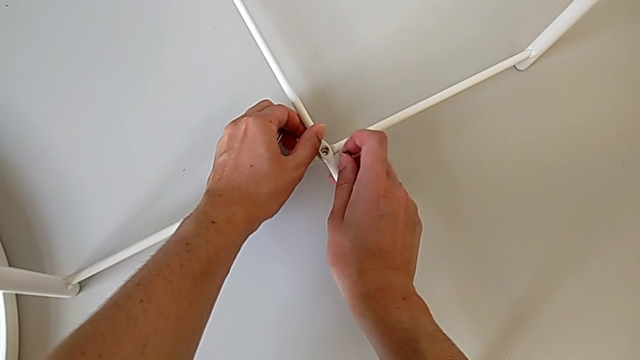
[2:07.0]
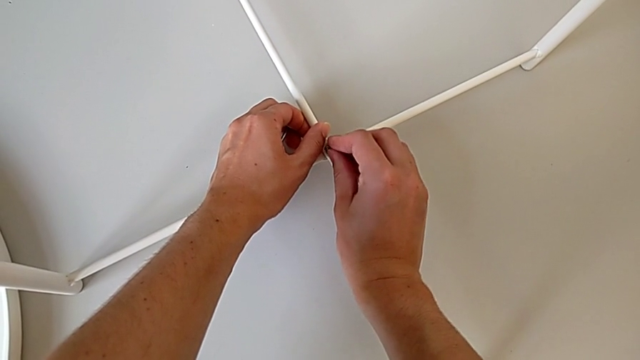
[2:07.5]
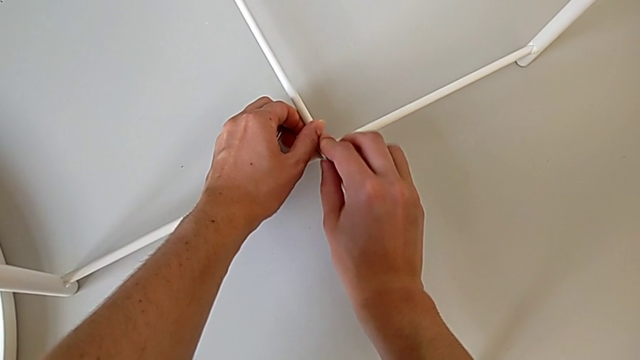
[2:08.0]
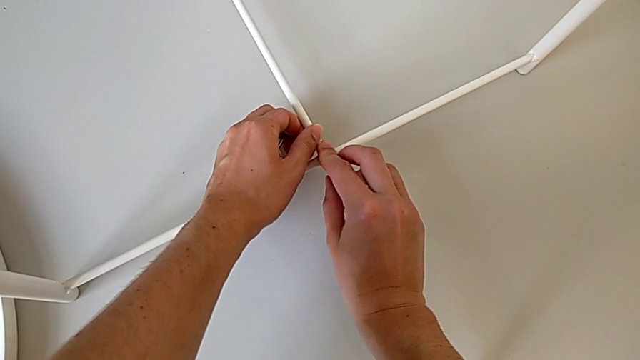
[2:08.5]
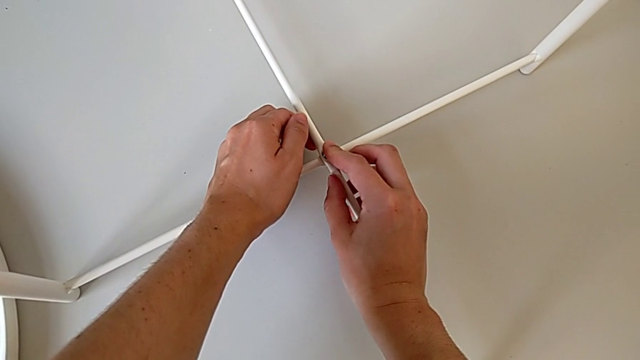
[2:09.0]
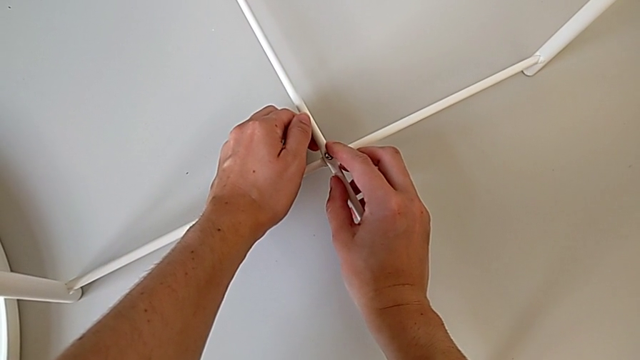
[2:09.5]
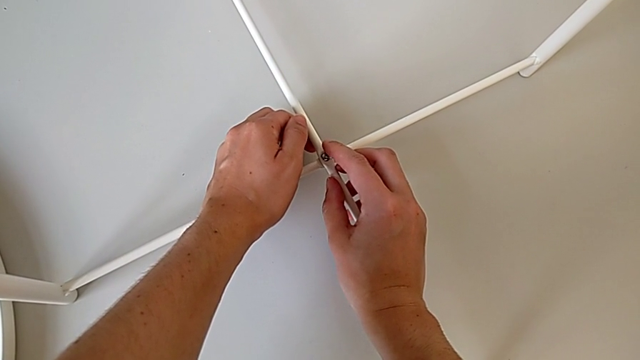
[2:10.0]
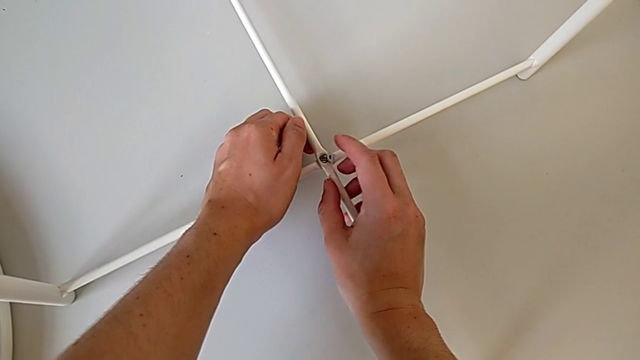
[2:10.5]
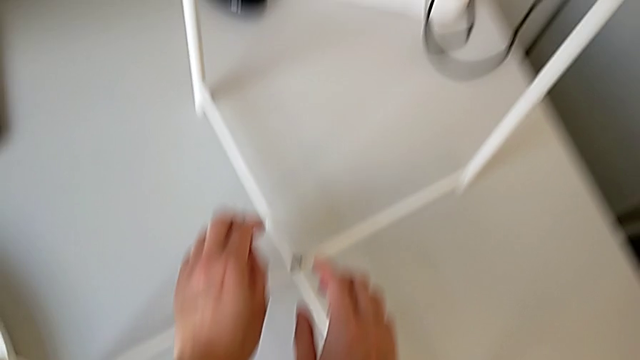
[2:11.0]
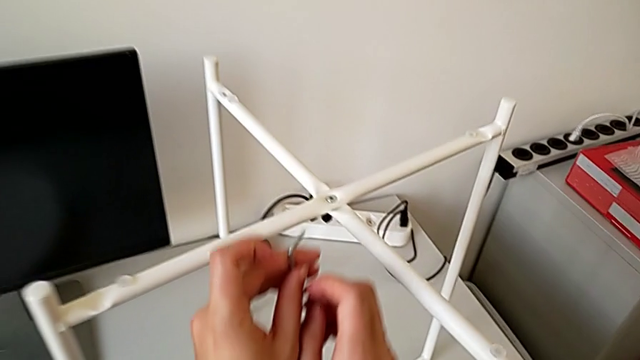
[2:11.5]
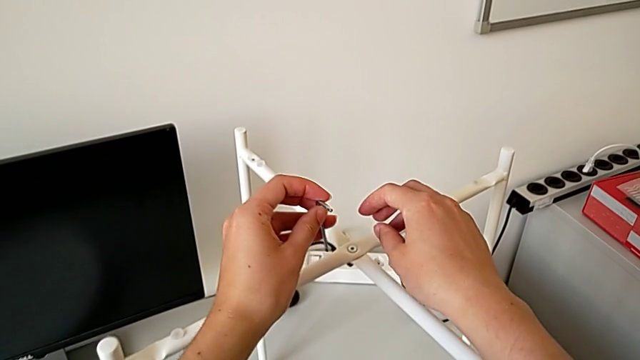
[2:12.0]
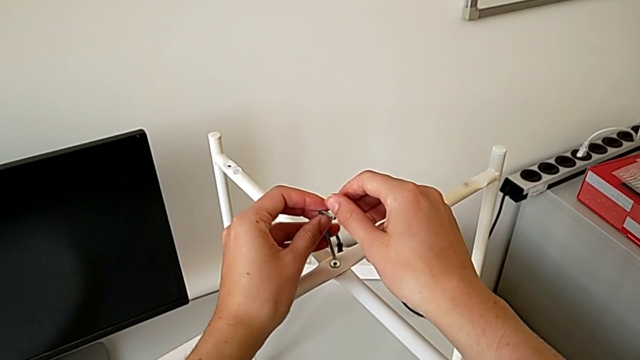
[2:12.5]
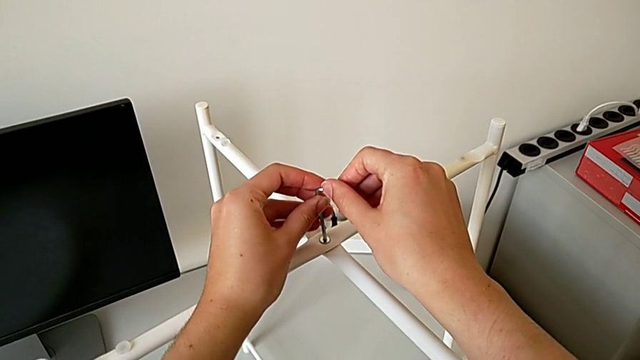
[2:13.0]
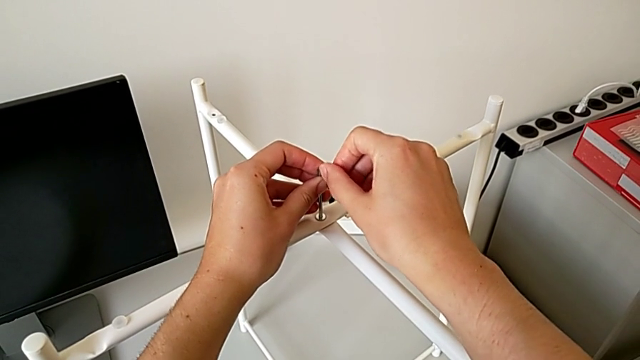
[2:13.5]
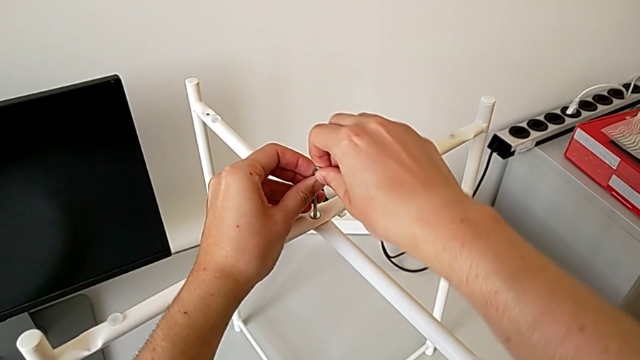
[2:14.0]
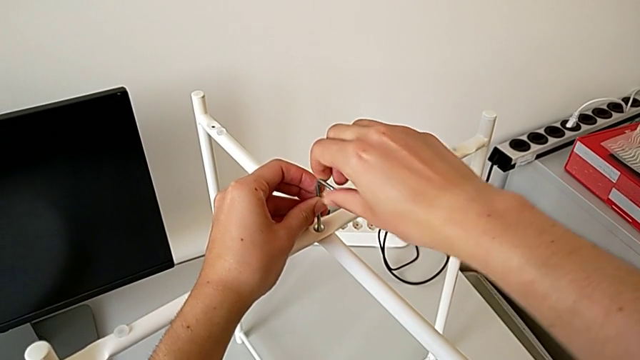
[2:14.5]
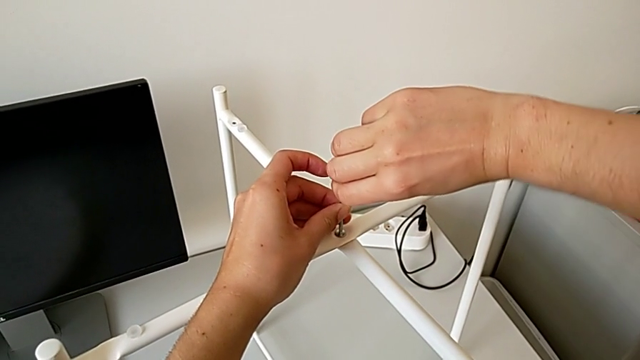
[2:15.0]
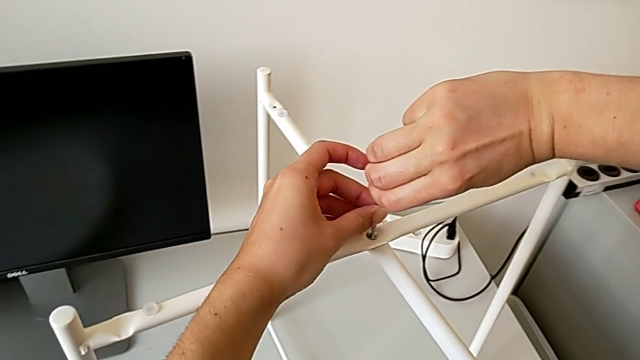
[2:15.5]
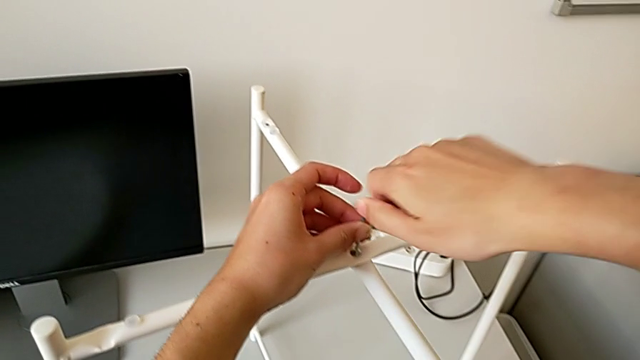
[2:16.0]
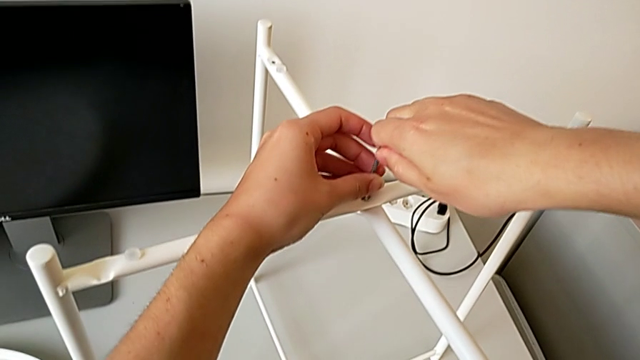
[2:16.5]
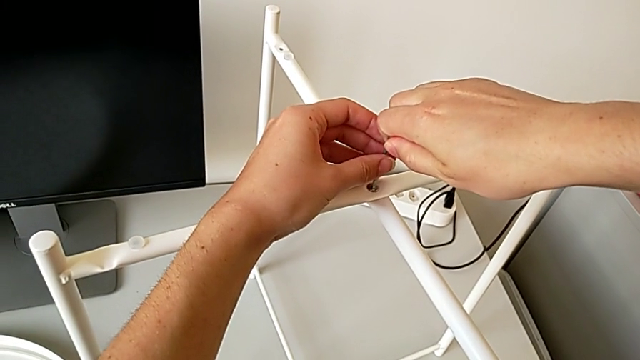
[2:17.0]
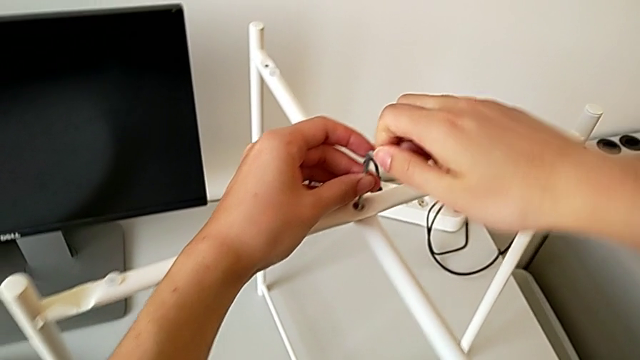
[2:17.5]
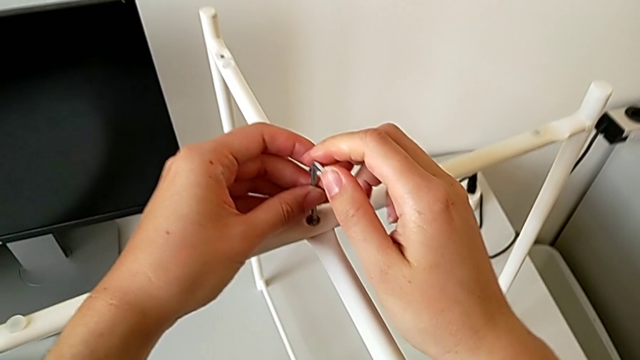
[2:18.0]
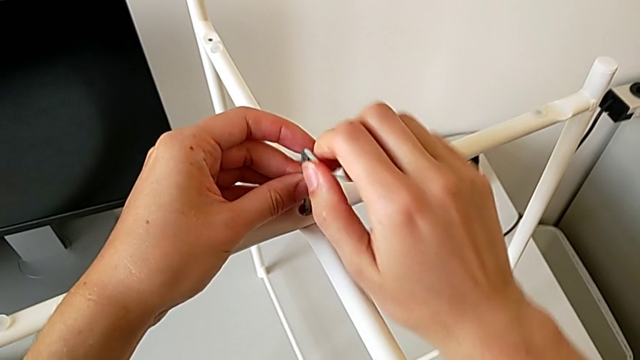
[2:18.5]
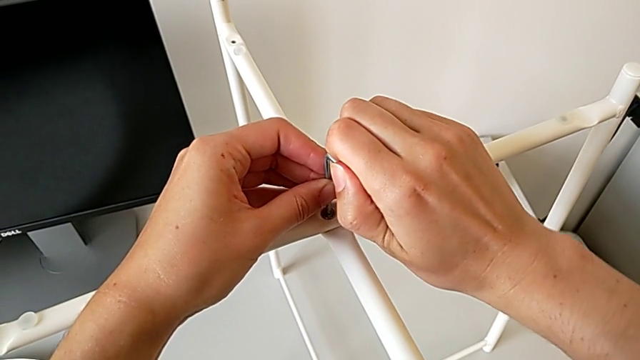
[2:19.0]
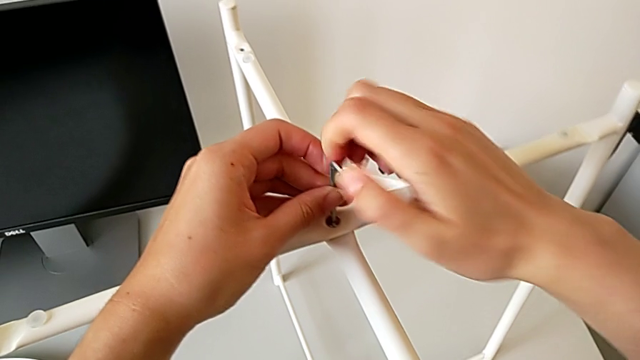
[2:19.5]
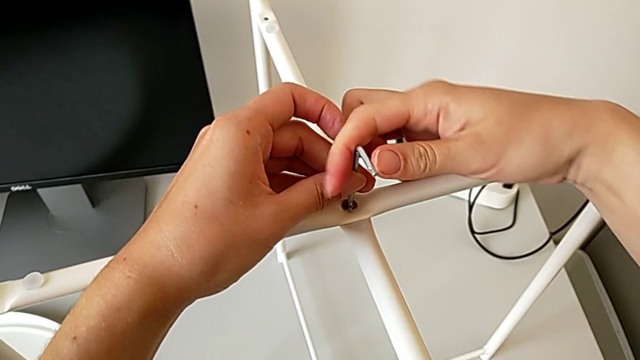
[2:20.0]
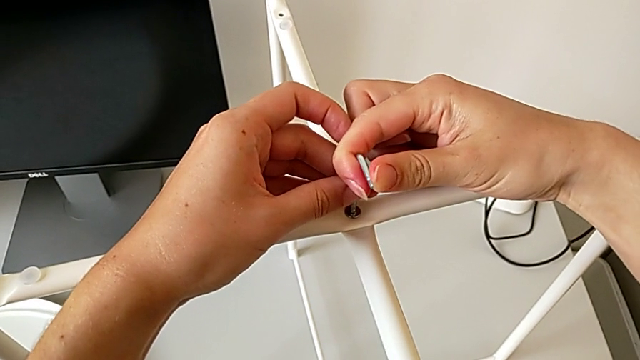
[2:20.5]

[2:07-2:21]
The camera wearer is assembling the bottom screw of the legs. They insert the hex socket head, lift the Allen wrench, insert it and wrongly screw the top hex socket head.

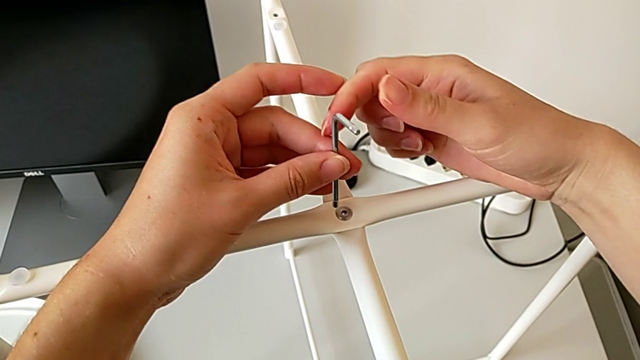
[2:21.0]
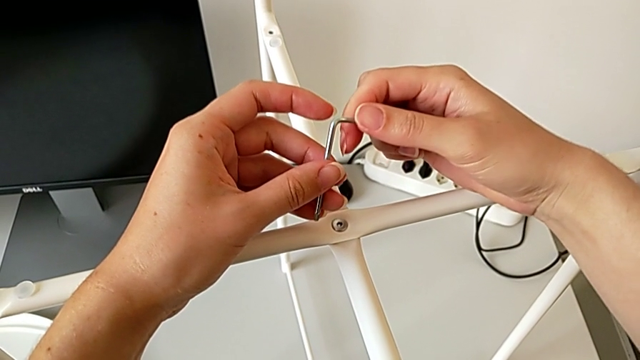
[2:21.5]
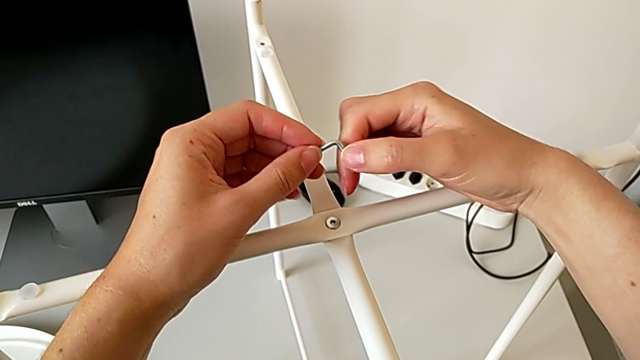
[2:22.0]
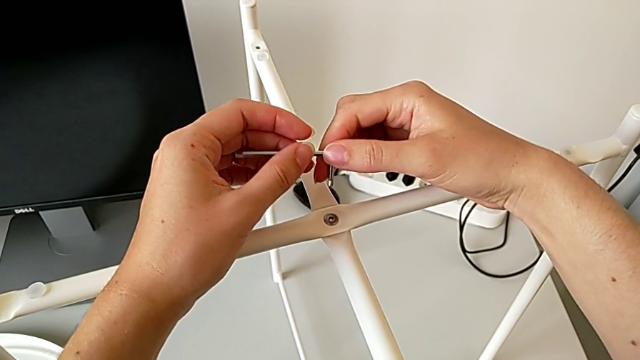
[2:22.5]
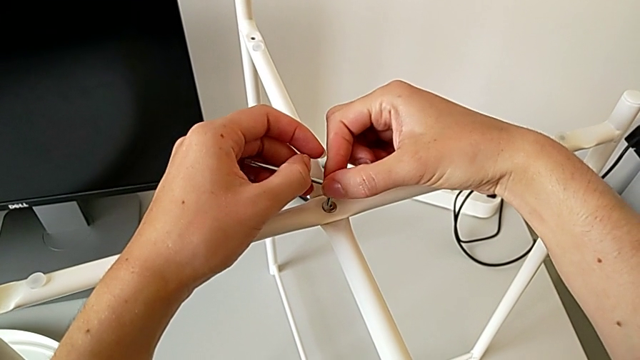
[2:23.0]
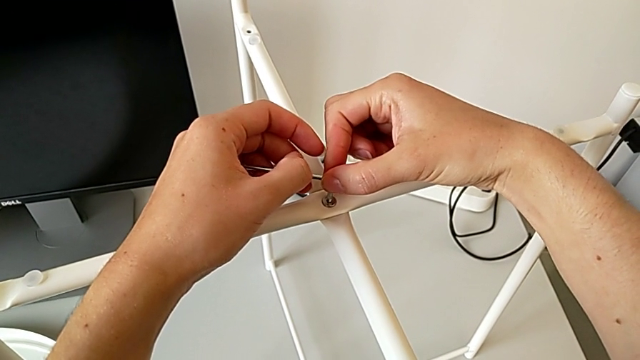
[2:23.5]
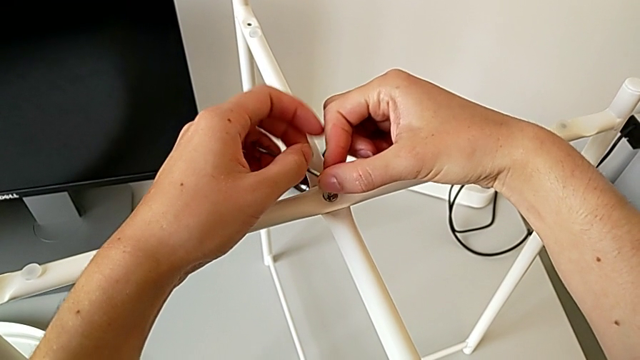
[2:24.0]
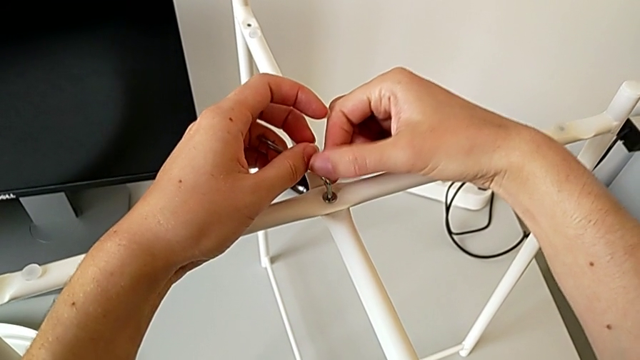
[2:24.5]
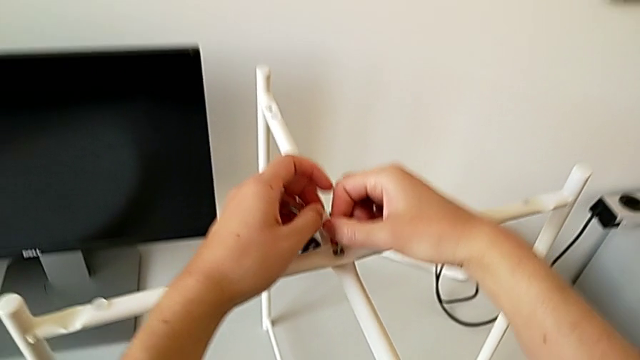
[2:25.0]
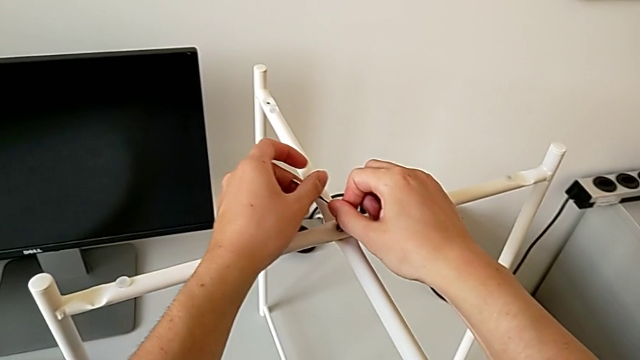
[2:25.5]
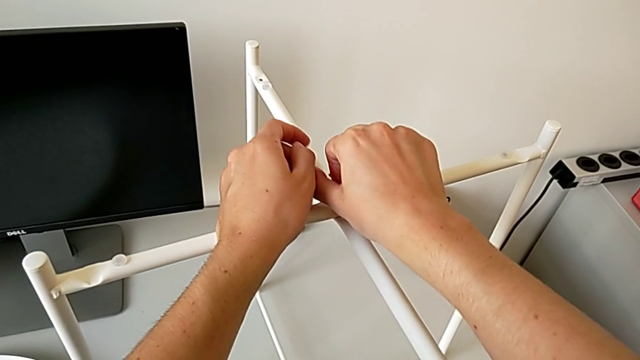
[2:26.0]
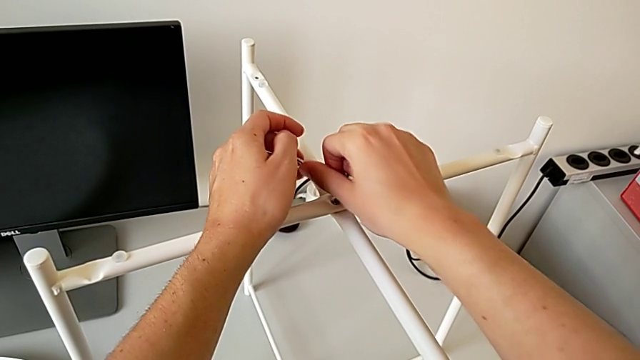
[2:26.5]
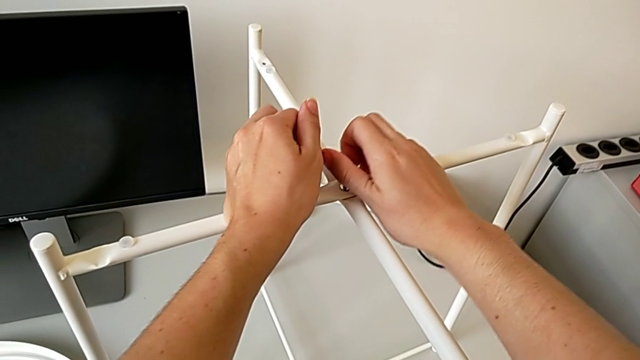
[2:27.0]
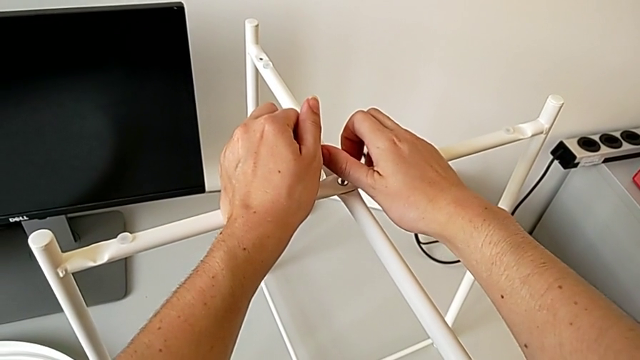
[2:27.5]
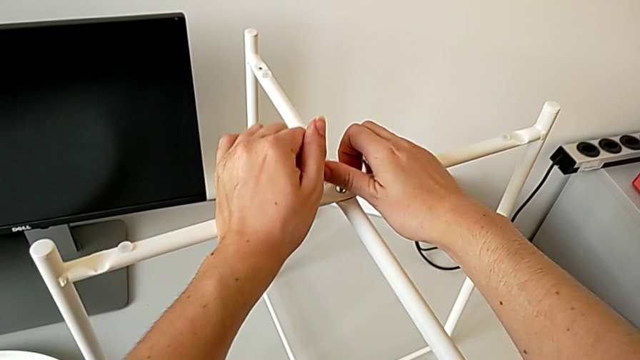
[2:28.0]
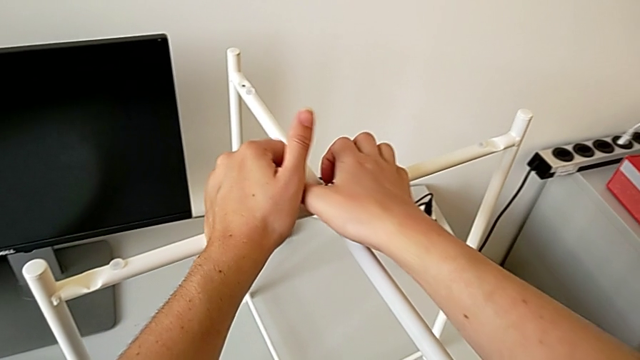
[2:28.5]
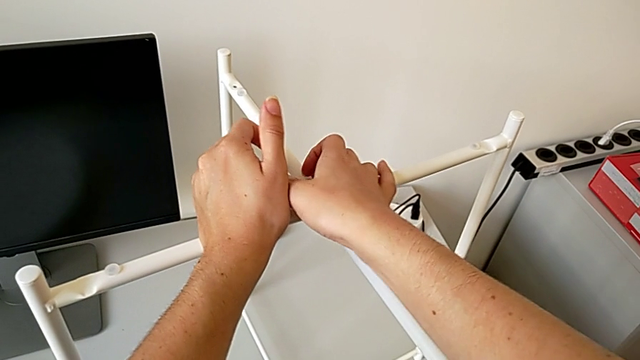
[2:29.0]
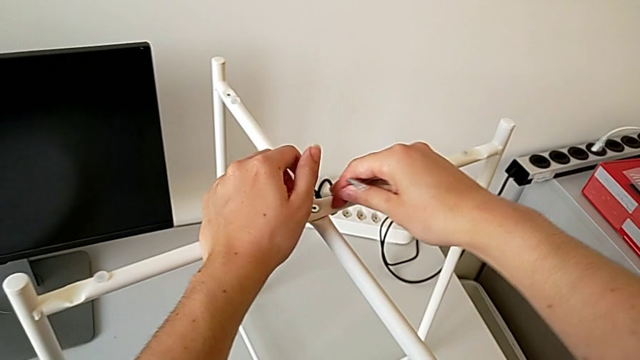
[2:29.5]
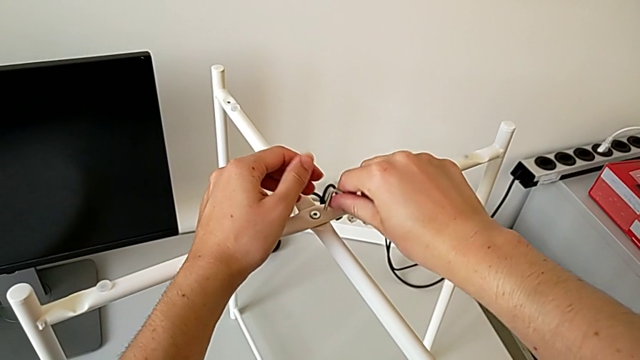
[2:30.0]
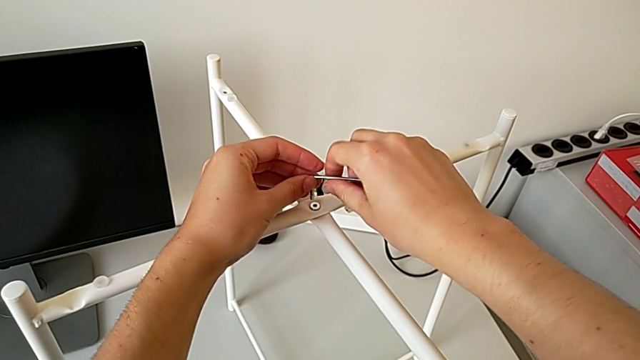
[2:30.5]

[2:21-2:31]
The camera wearer is assembling the bottom screw of the legs. They withdraw the Allen wrench, rotate it, insert it and begin to screw the top hex socket head.
